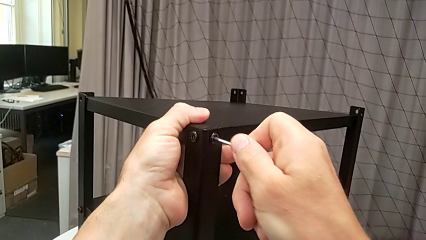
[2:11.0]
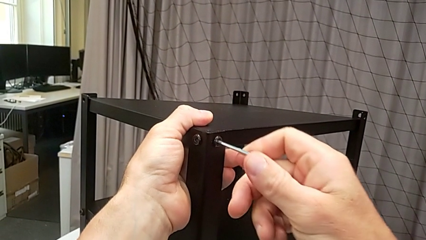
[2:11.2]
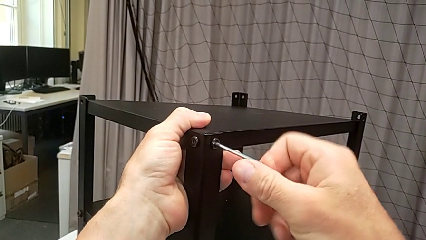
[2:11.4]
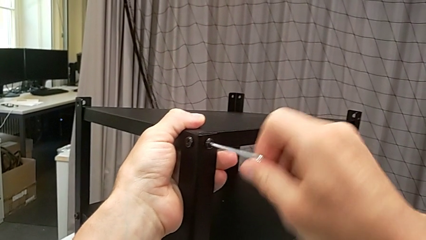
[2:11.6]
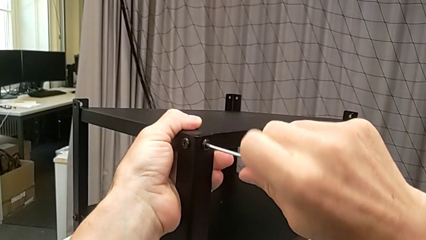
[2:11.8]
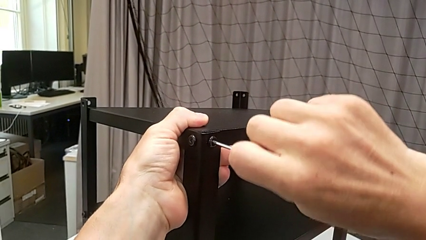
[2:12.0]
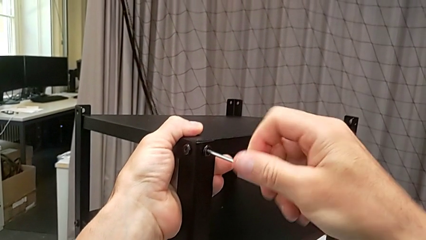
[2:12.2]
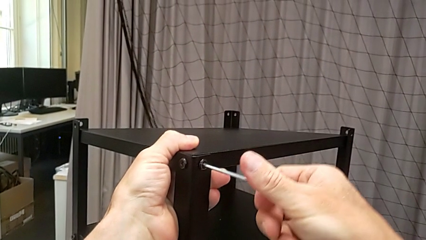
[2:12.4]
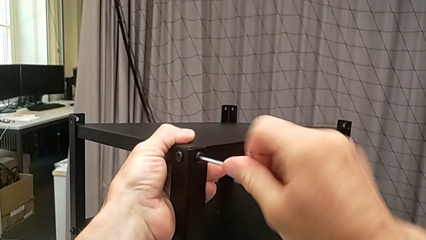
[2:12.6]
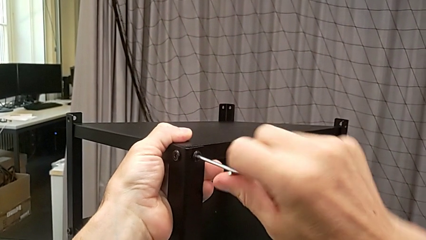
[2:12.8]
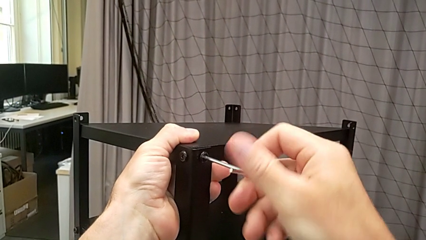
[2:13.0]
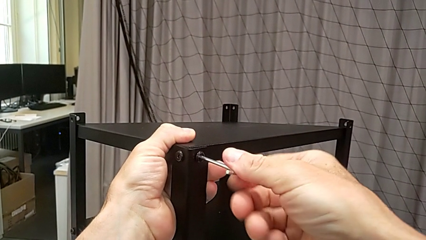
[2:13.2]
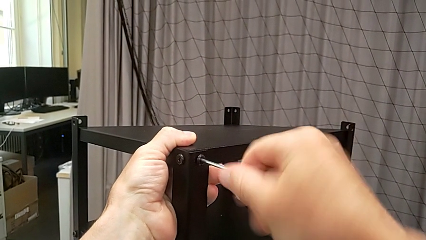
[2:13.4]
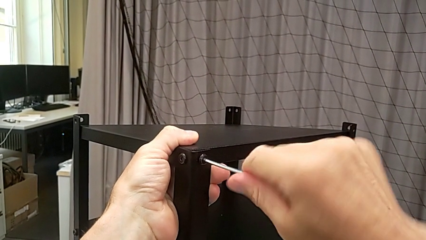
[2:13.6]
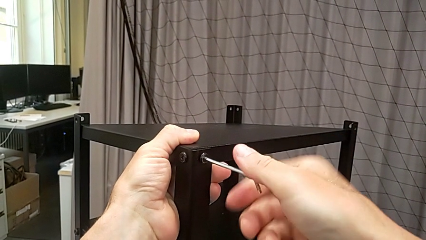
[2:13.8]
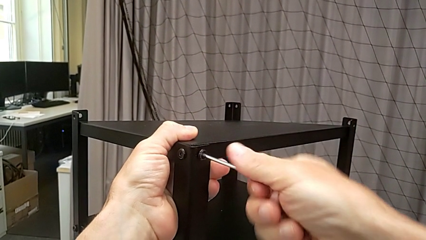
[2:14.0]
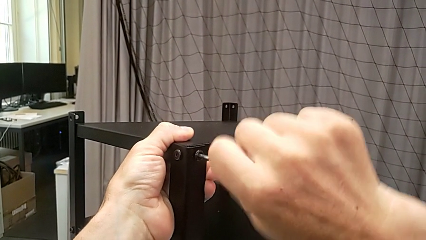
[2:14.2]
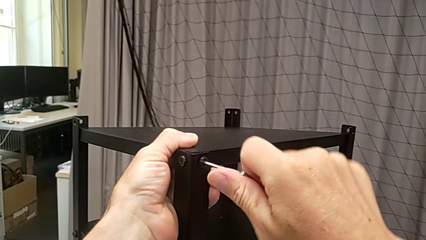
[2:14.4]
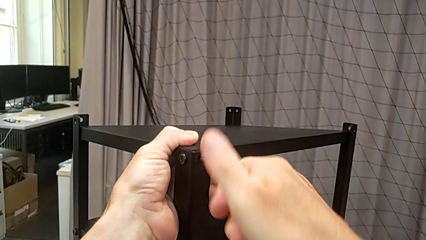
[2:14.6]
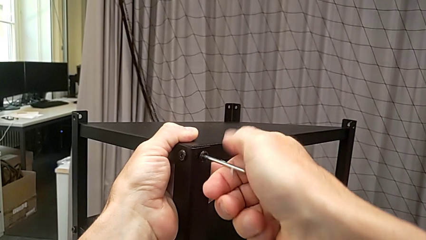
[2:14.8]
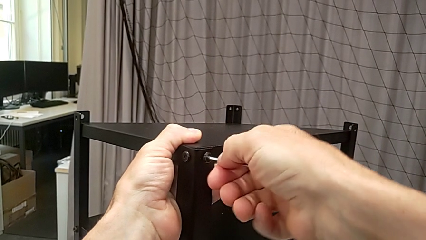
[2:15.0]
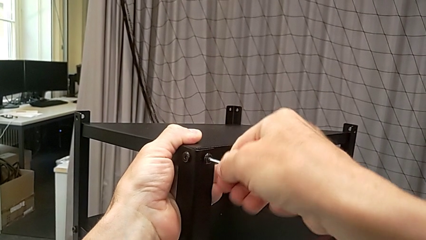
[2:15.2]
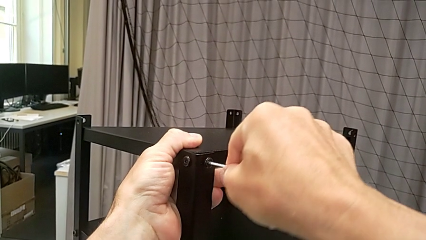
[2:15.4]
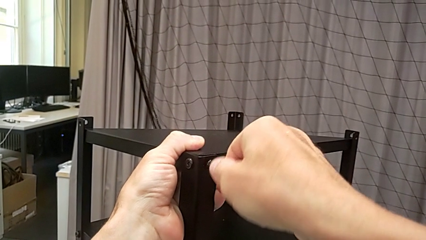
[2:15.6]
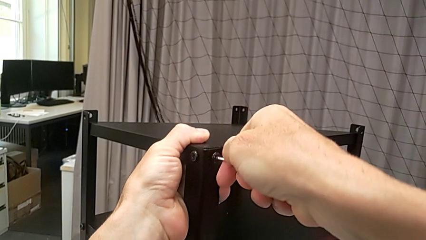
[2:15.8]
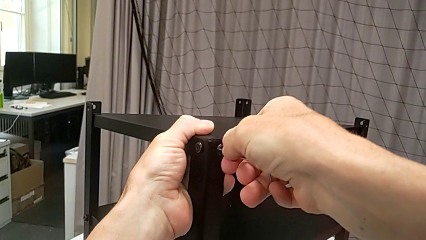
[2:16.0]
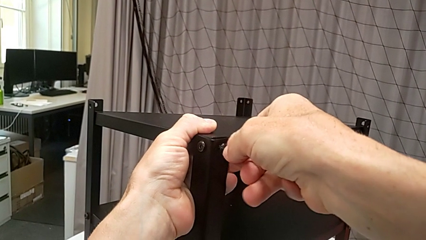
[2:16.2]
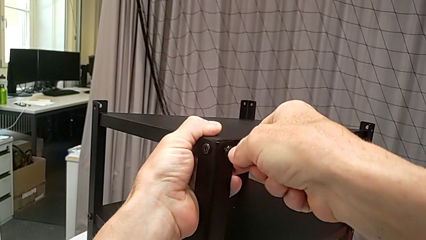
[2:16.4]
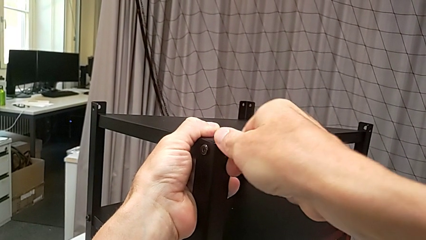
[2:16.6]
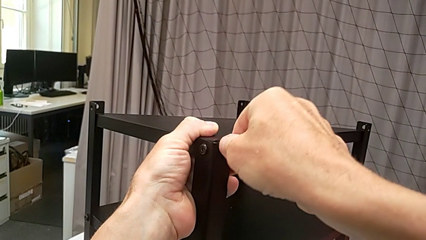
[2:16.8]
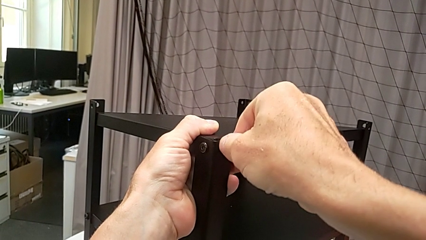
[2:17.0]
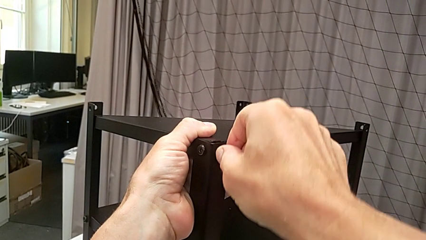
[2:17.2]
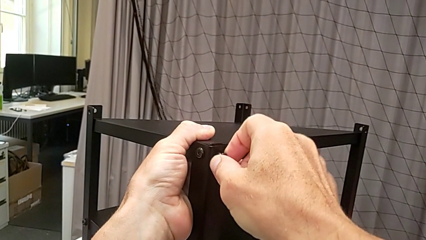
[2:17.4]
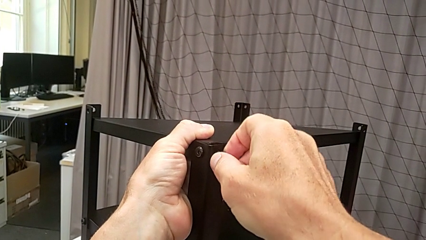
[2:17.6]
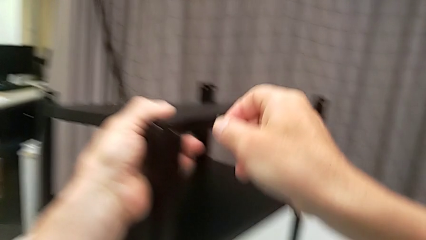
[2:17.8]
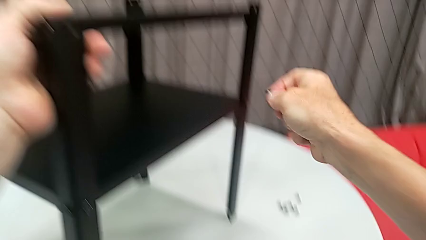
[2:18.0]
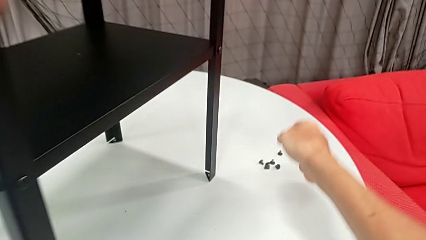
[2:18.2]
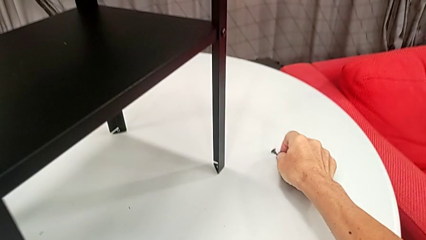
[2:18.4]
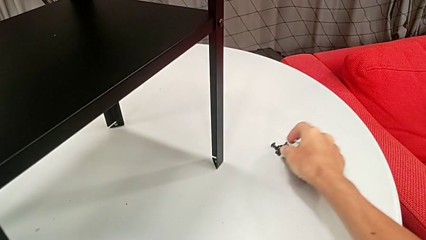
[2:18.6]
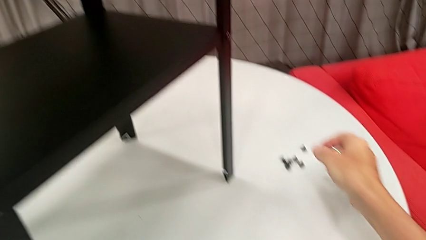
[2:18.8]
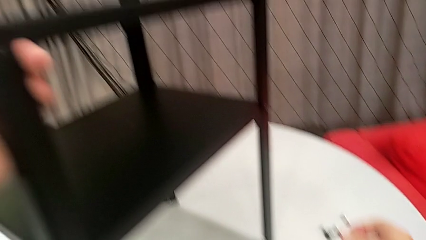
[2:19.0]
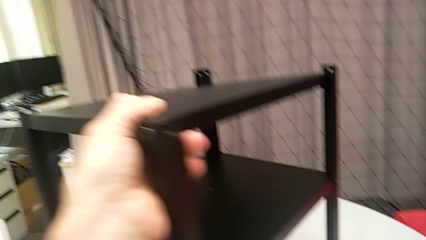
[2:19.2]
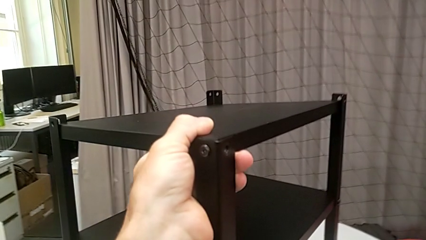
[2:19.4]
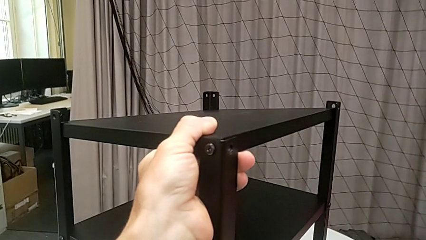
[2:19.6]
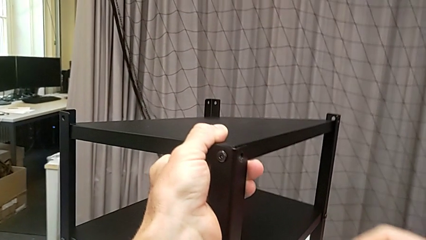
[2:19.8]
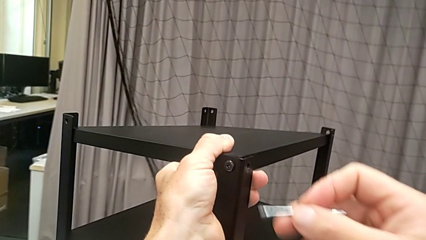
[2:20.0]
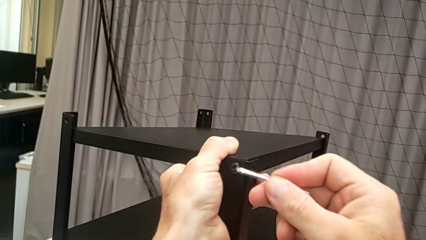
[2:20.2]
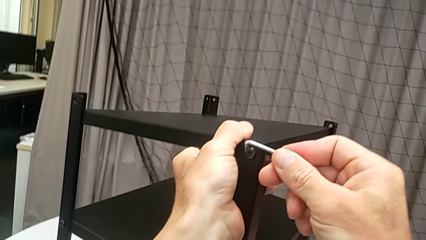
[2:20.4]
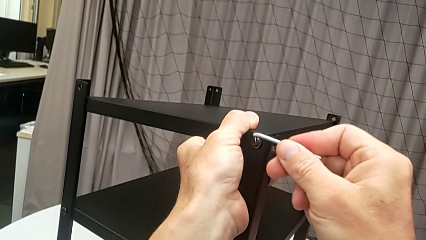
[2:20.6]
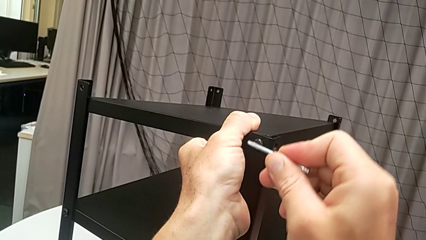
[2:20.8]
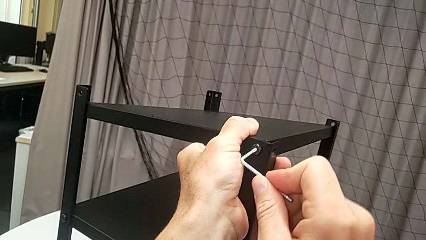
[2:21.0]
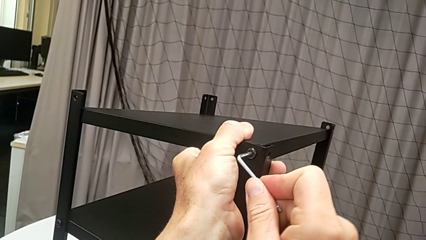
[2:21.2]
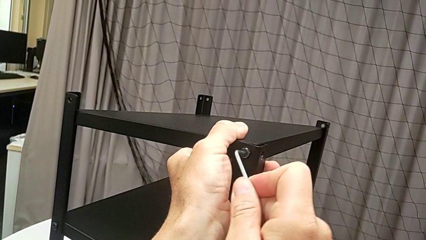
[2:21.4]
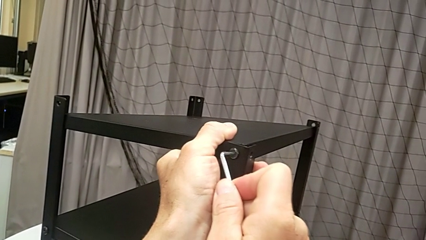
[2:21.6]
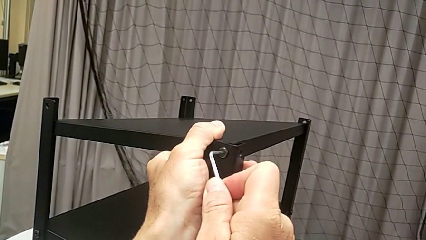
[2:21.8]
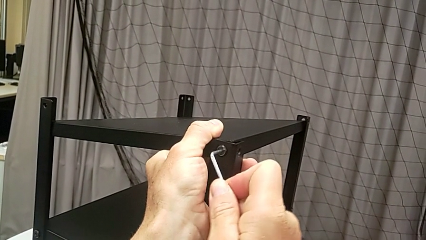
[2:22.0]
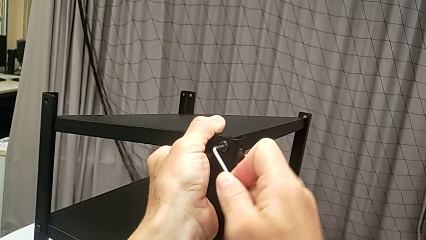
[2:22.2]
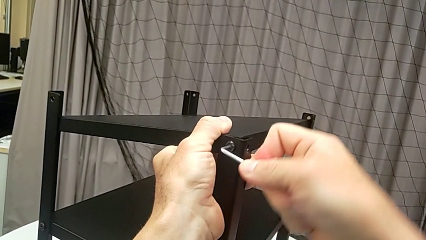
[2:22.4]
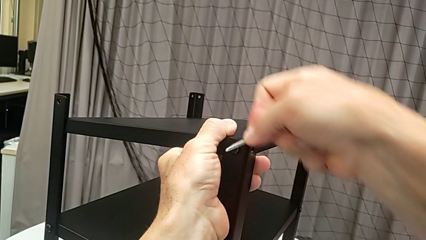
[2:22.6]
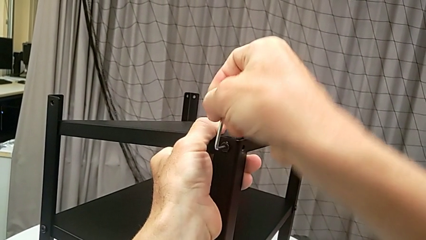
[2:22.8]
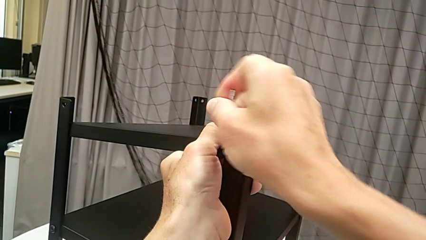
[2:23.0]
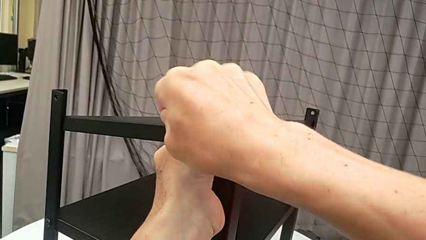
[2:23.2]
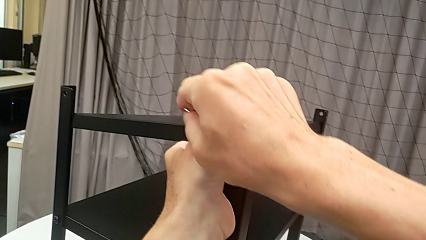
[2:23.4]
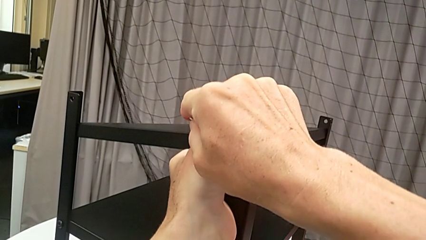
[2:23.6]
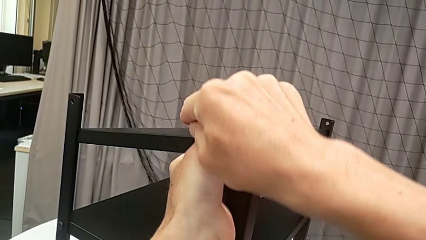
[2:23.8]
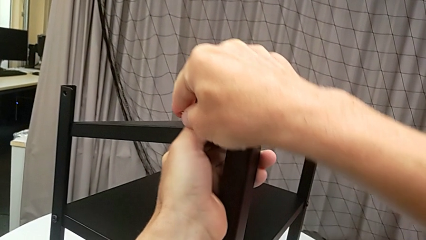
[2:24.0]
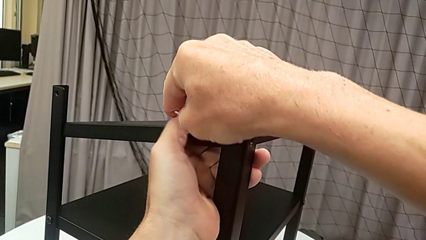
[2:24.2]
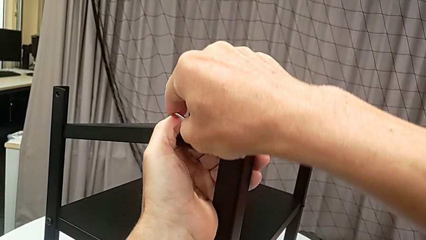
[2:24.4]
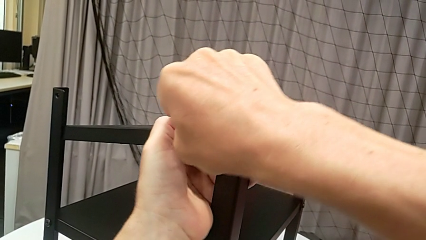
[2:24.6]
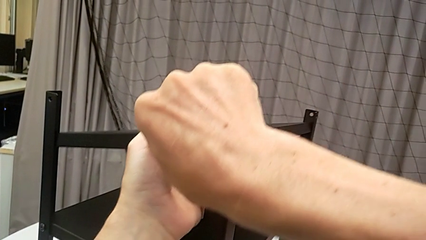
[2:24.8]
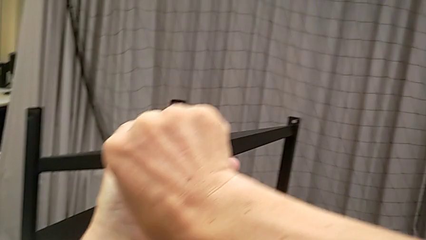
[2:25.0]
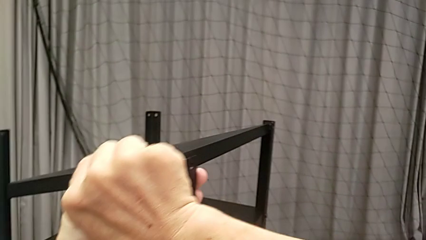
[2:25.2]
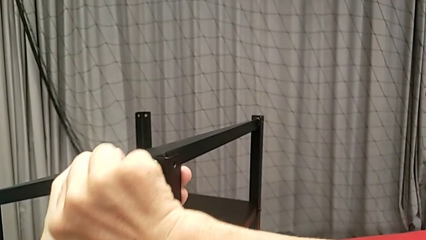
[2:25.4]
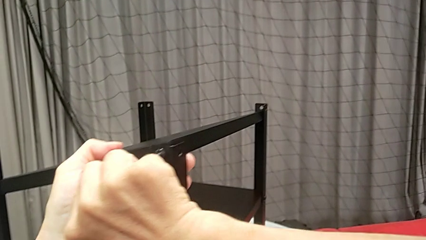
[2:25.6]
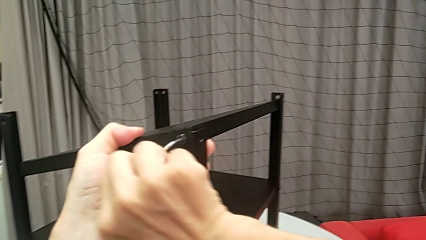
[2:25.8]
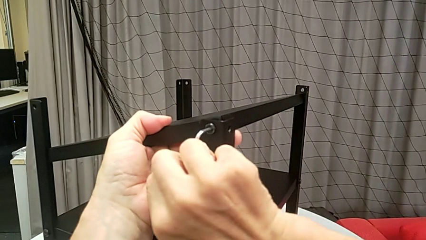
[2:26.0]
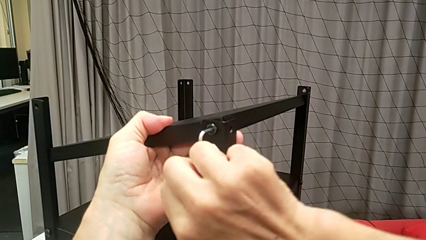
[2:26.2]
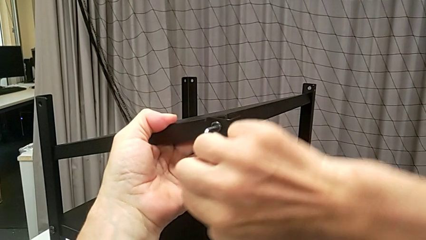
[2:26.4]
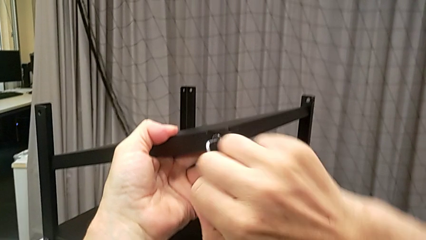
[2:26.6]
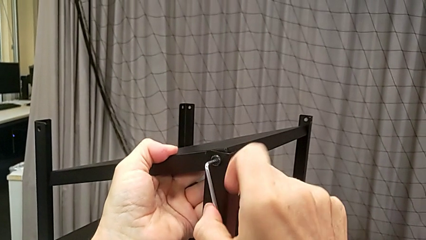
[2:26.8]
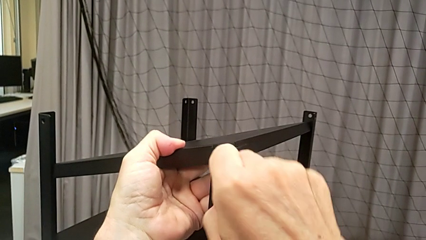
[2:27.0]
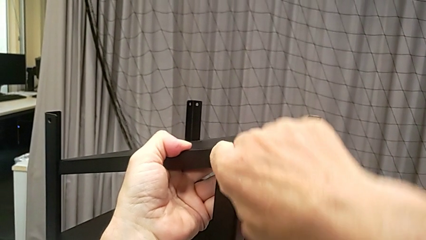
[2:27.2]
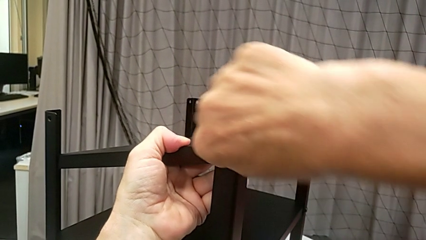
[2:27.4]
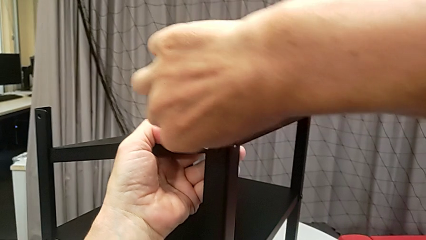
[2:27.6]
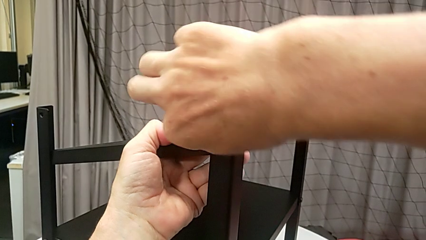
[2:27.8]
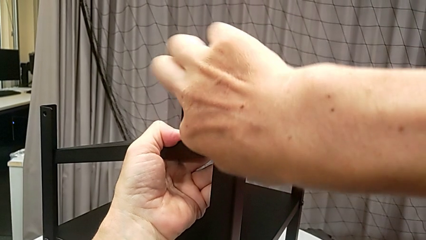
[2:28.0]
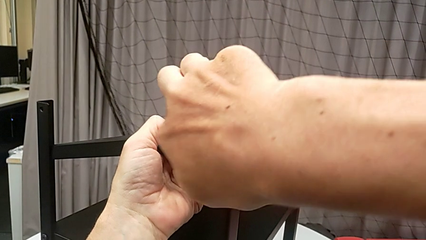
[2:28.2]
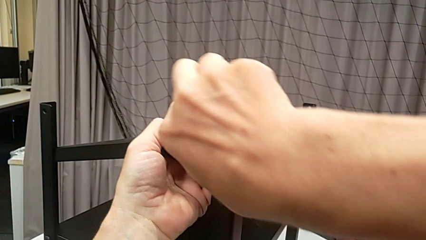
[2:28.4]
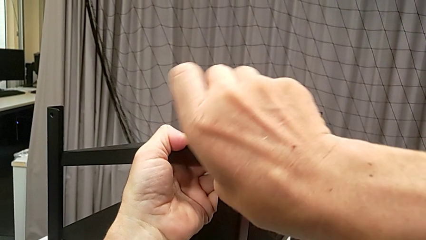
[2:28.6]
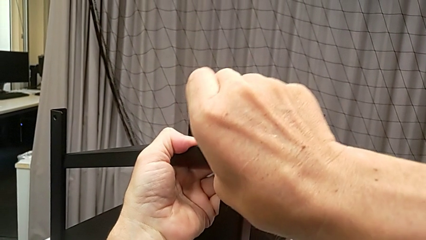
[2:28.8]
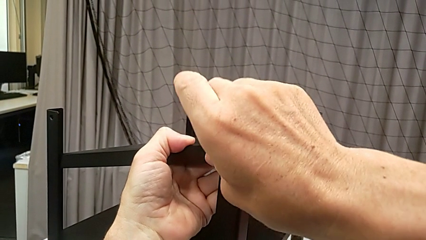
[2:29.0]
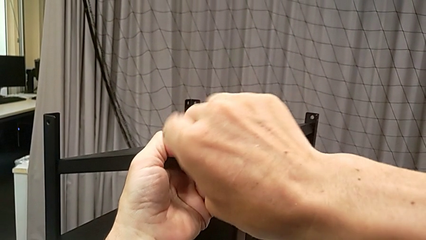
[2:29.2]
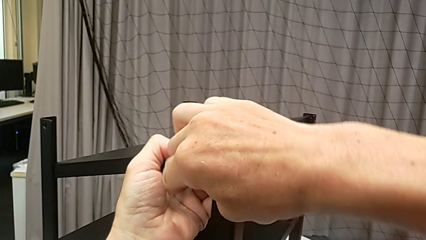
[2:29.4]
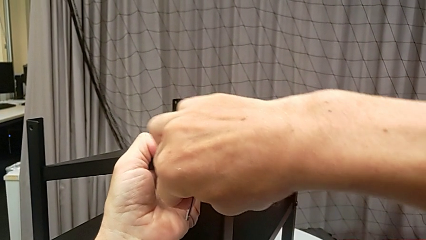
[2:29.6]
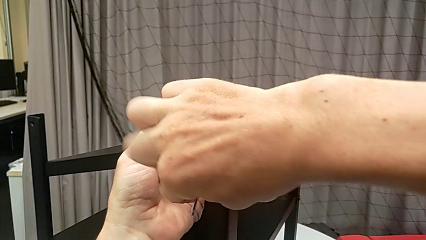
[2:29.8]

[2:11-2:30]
The camera wearer is disassembling the upper tray from the nightstand. They unscrew the hex socket head, disassemble it, withdraw the Allen wrench, place the hex socket head, approach the hex socket head, insert the Allen wrench and begin to unscrew the hex socket head.
